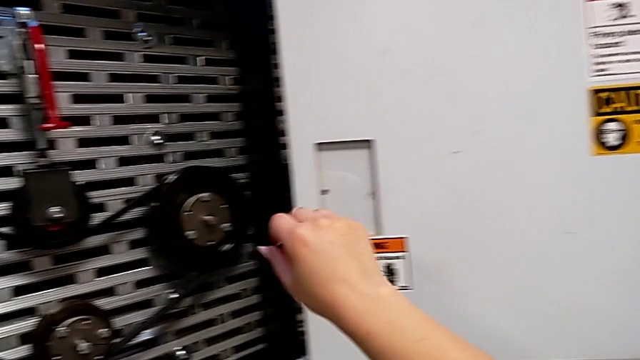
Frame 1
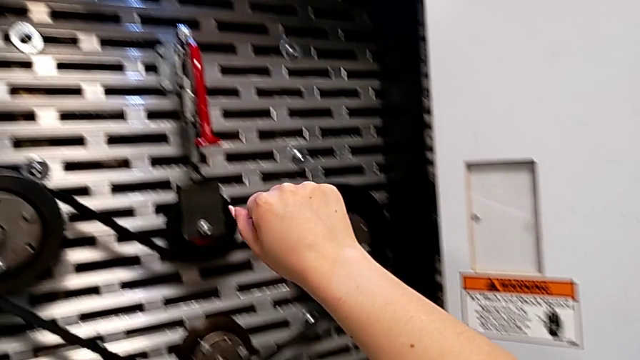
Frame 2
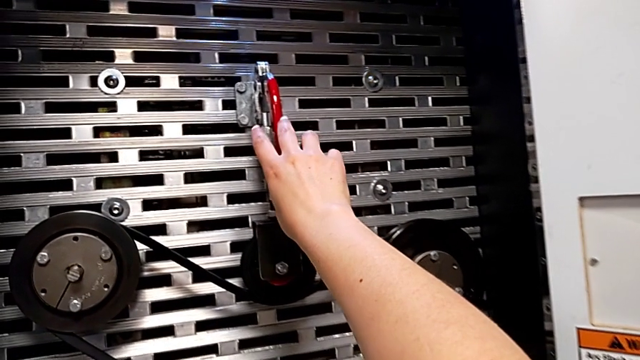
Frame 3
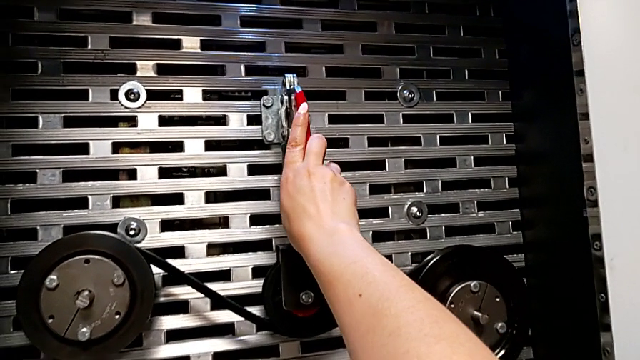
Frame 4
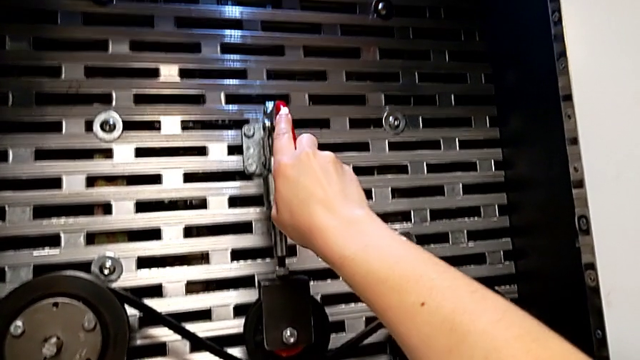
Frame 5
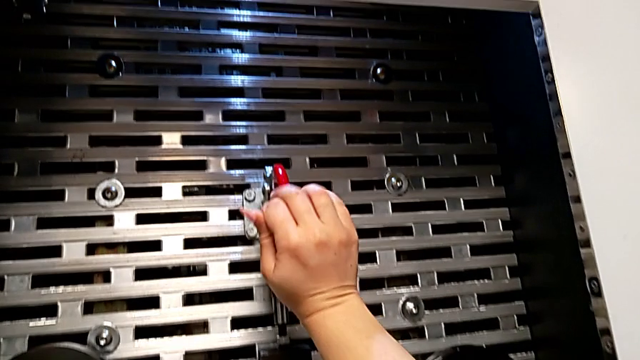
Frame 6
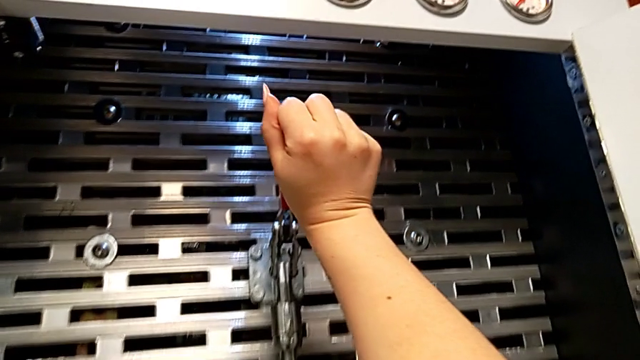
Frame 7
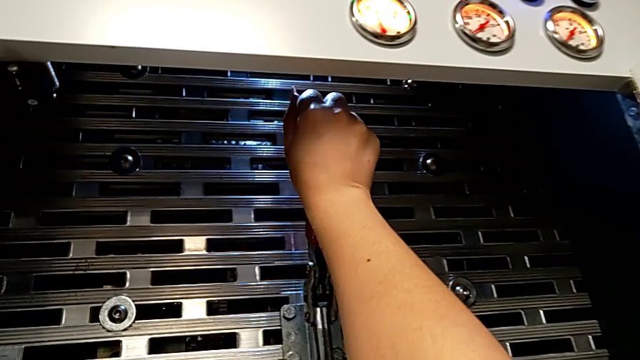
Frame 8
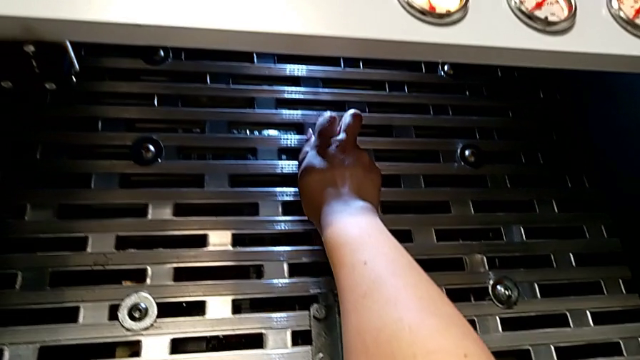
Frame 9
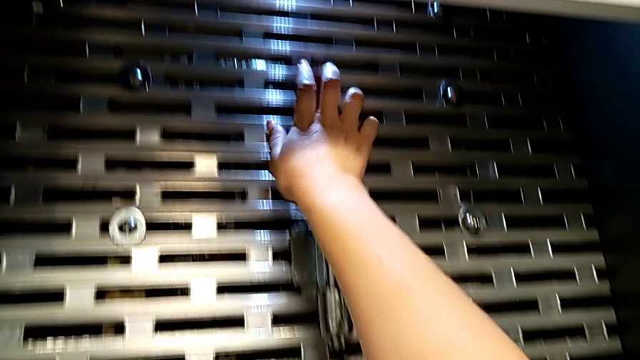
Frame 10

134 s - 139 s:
The camera wearer lifts the lever. They approach the lever, grab it and push it.

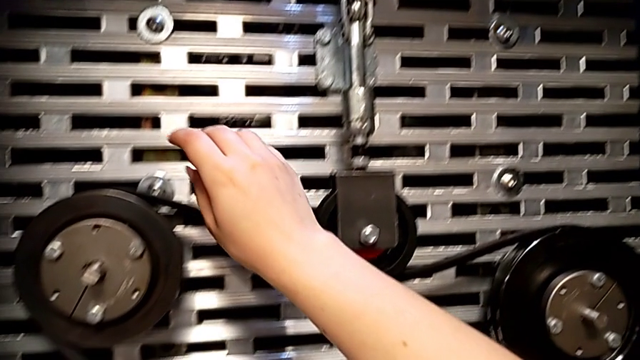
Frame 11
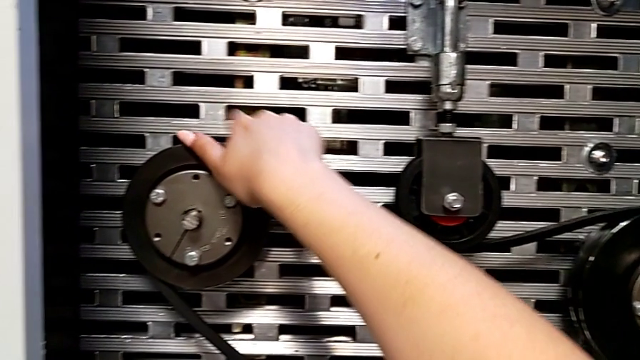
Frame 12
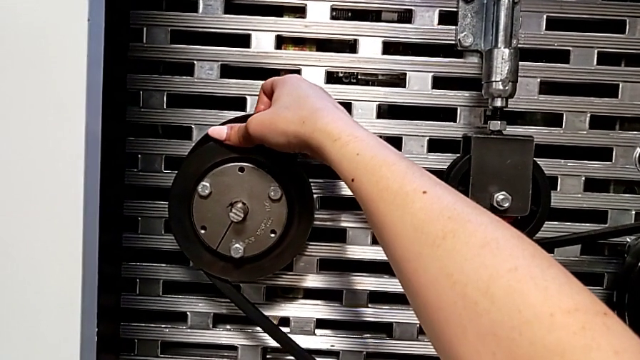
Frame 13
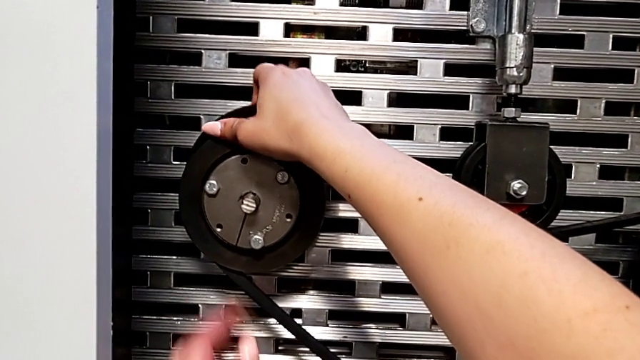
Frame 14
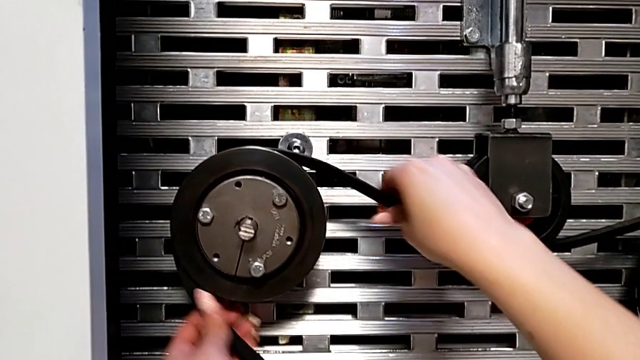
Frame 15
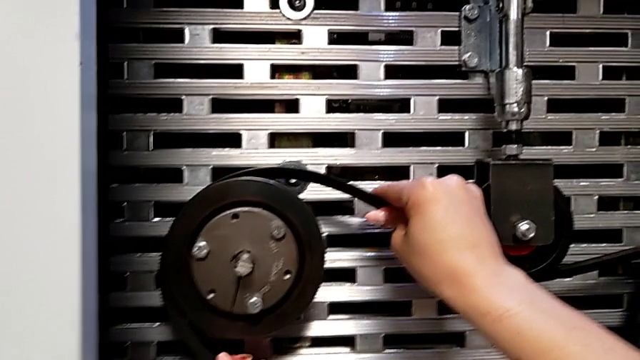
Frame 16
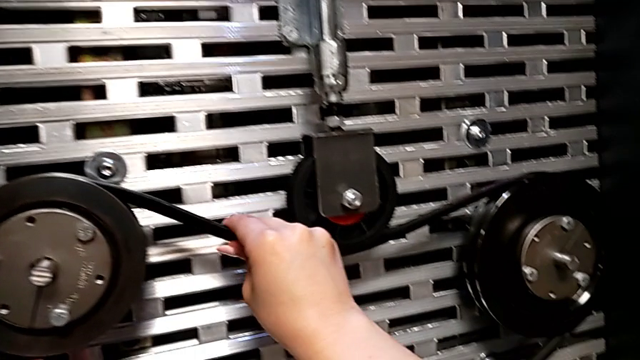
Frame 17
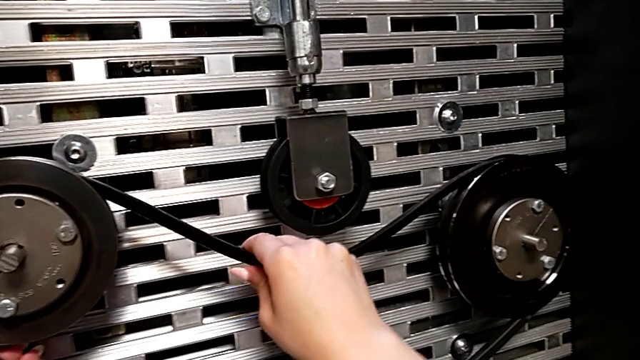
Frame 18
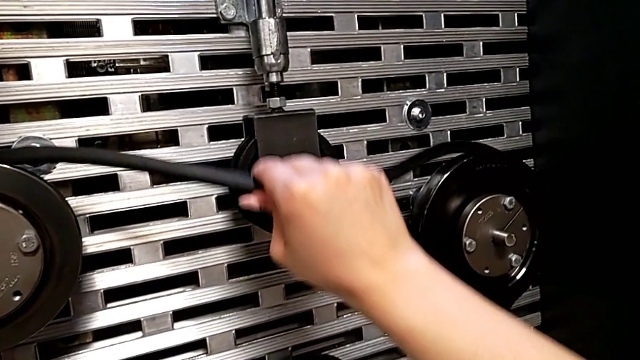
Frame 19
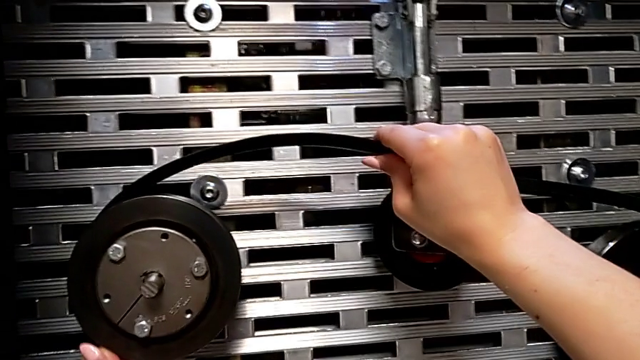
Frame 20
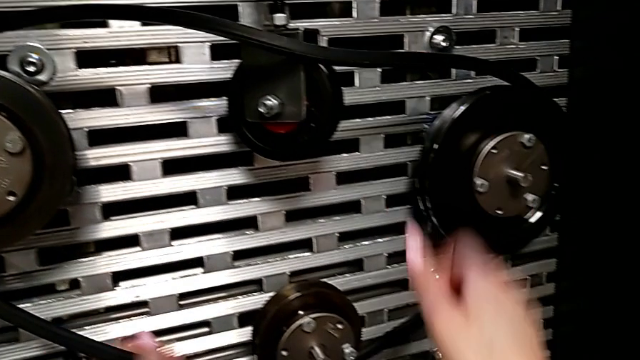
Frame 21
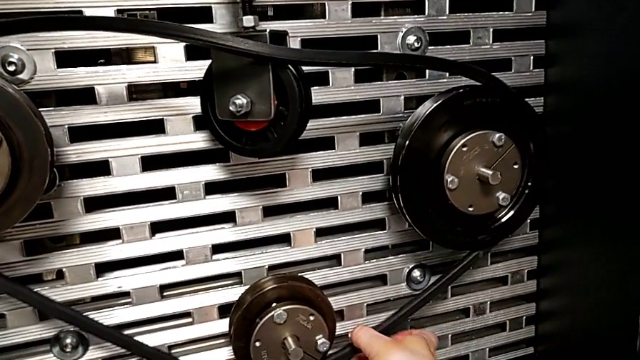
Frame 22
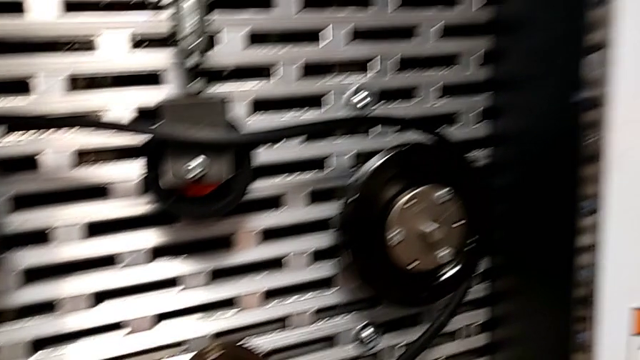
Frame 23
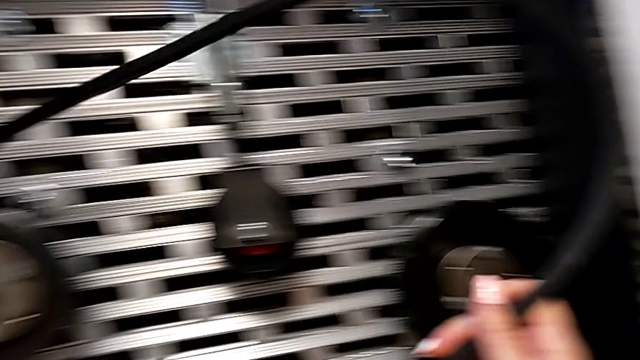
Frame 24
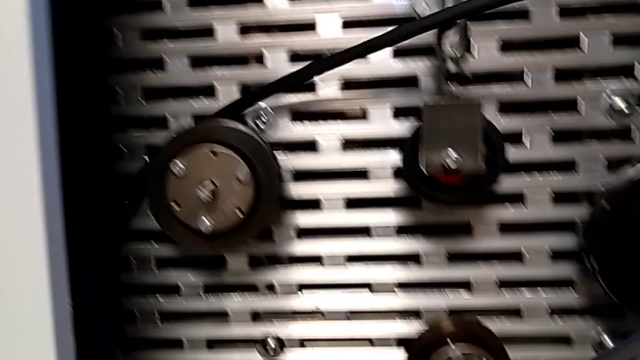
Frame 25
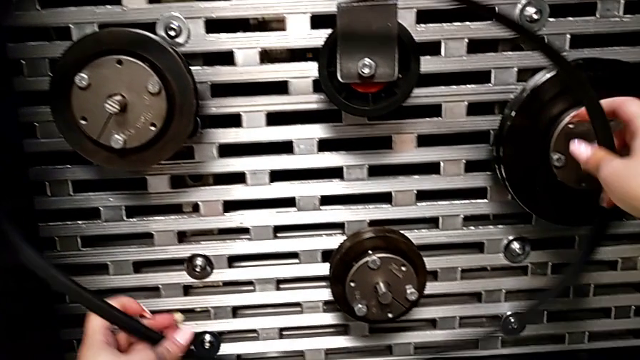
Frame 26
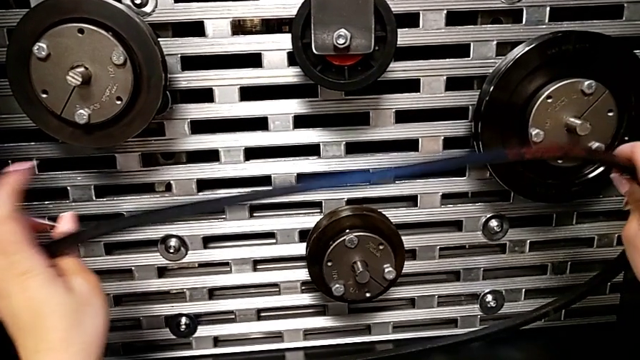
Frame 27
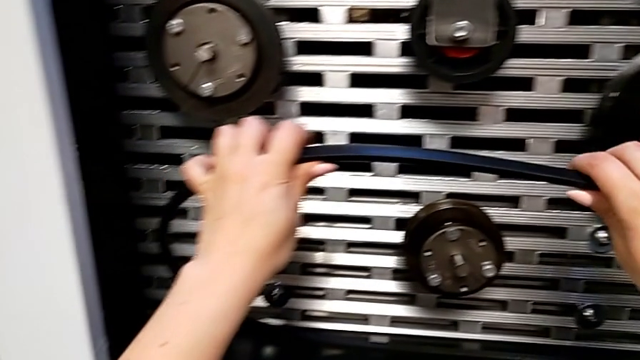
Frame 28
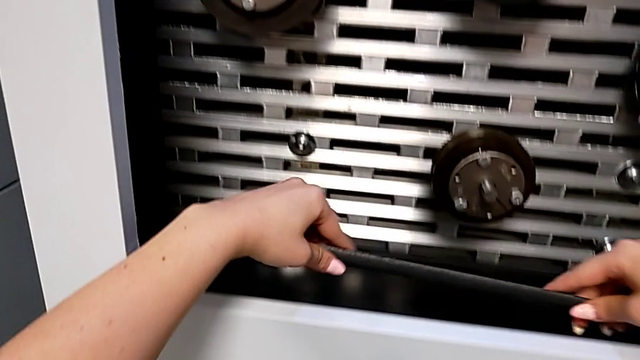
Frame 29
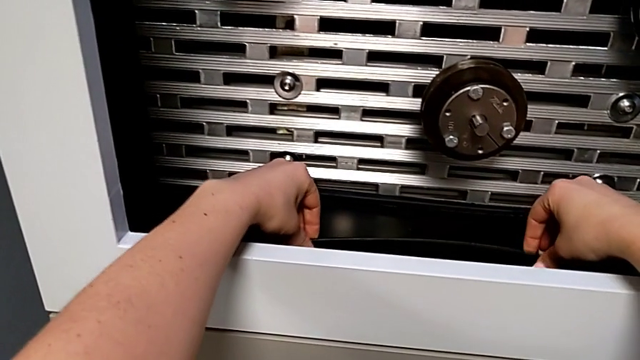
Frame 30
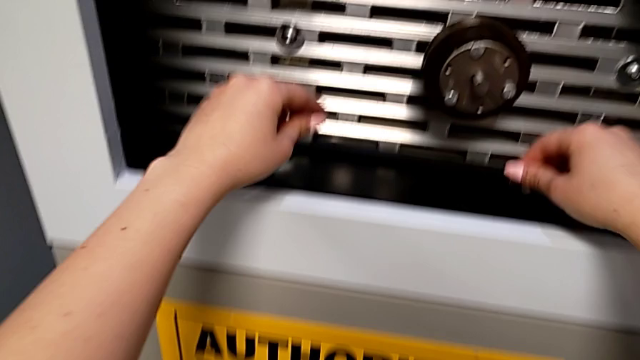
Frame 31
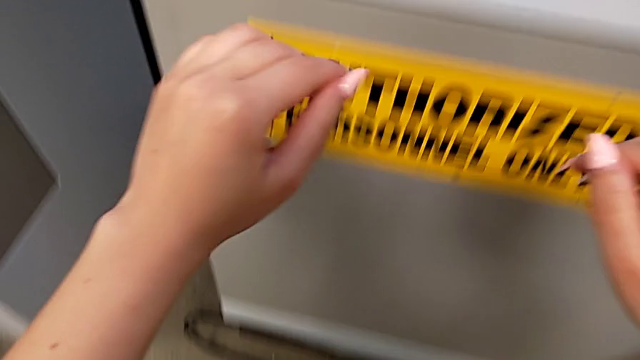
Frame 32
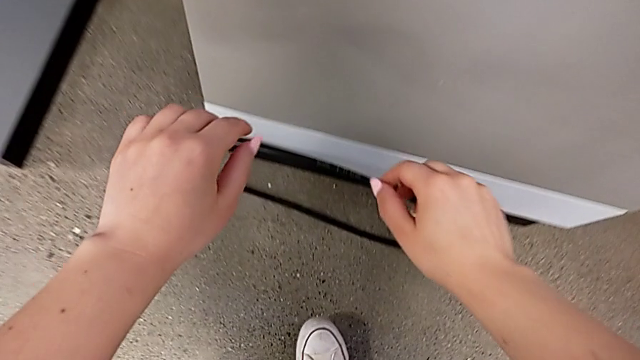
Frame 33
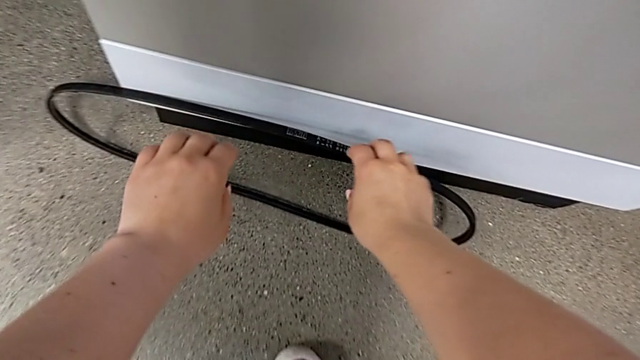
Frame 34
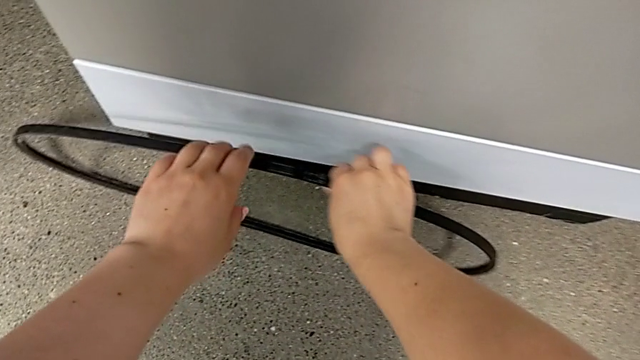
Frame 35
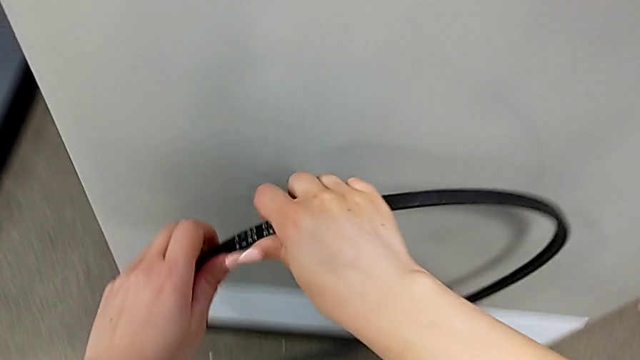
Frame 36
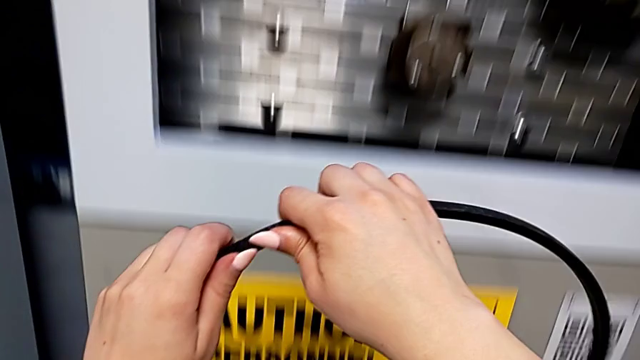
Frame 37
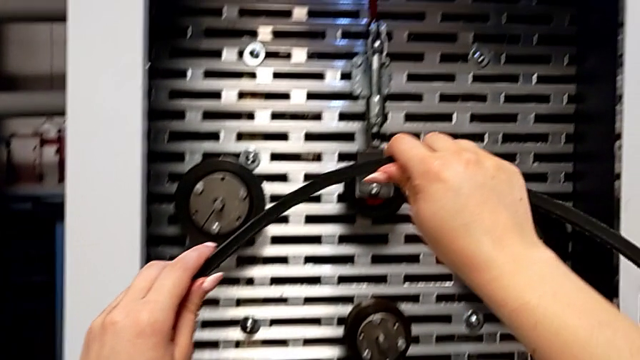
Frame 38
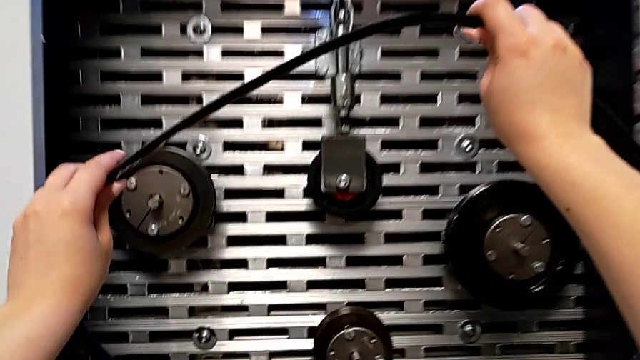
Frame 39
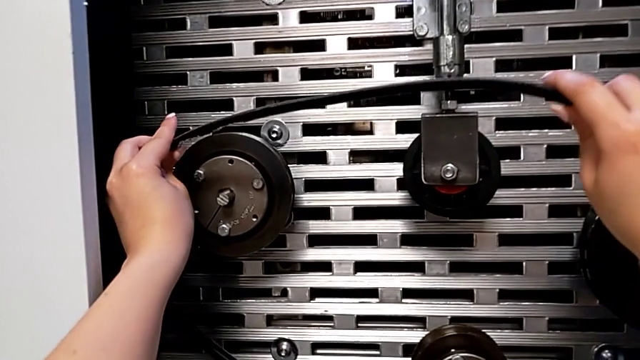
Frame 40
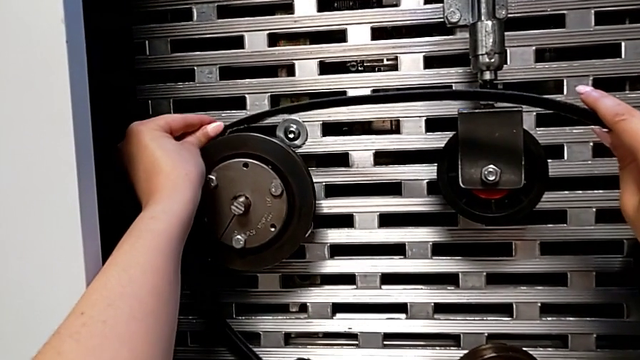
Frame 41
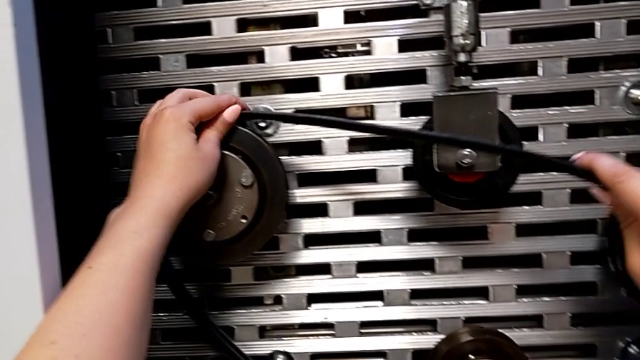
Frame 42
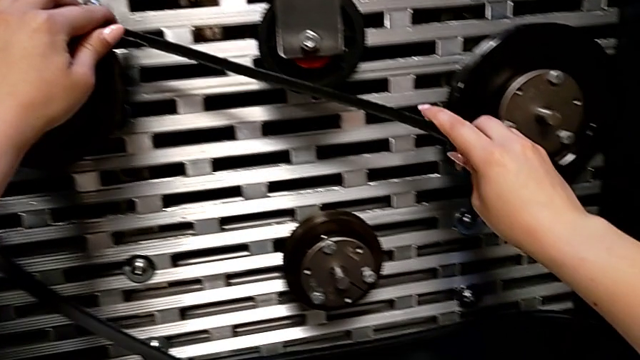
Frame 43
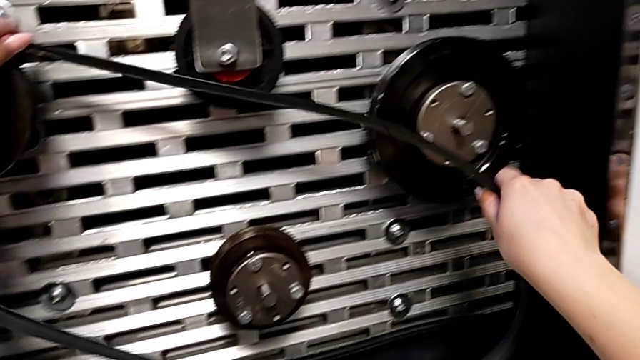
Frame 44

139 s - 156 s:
The camera wearer is changing their belt. They grab the new belt, withdraw it, place it, approach the damaged belt, grab it, lift it and begin to assemble it.
